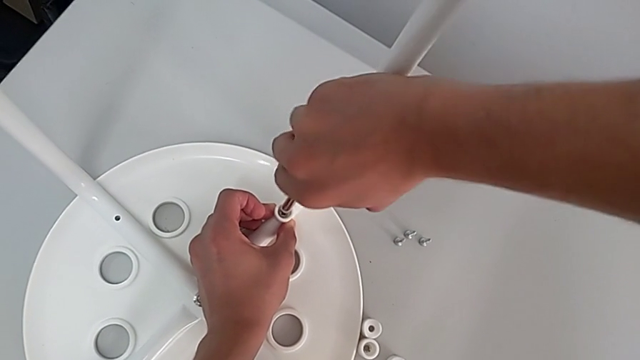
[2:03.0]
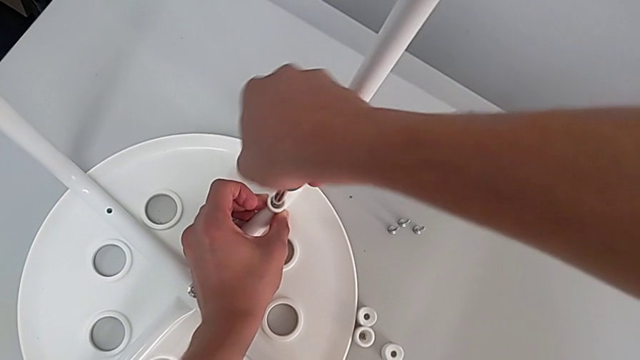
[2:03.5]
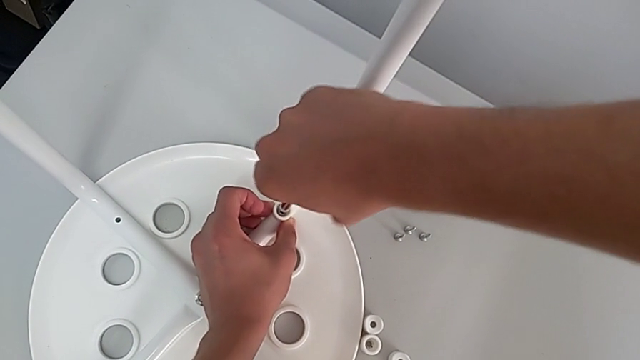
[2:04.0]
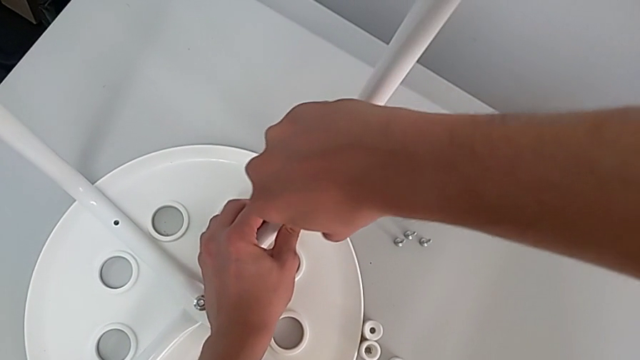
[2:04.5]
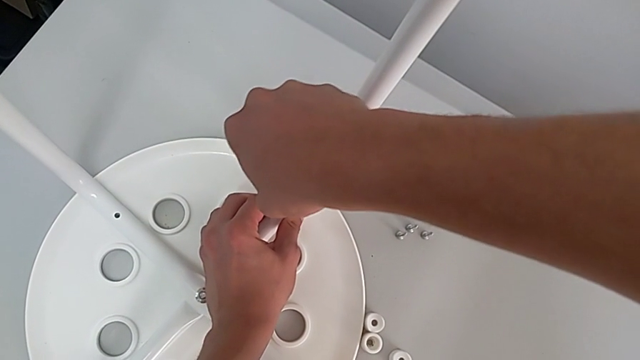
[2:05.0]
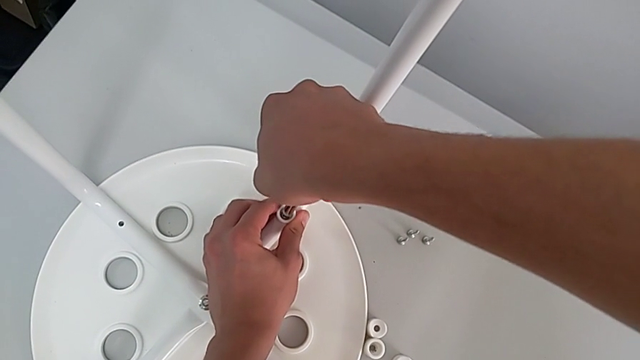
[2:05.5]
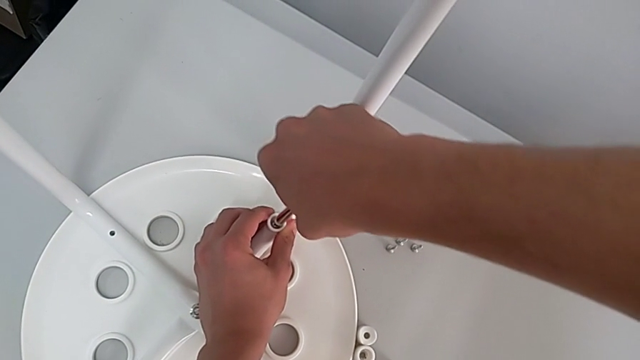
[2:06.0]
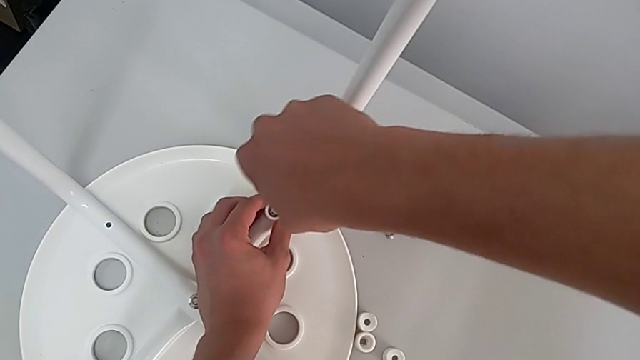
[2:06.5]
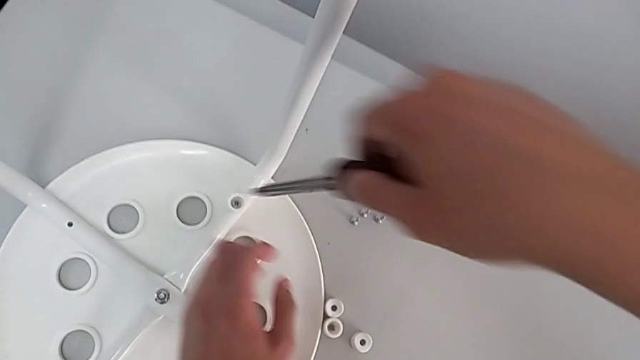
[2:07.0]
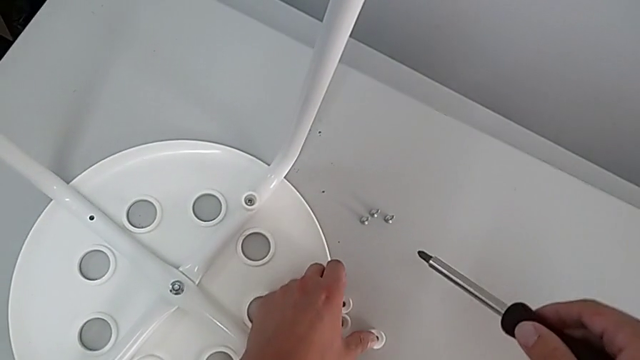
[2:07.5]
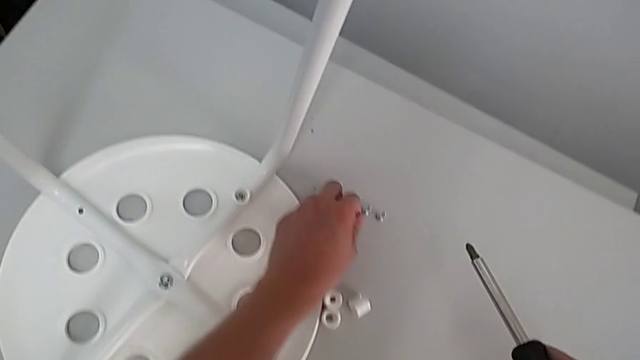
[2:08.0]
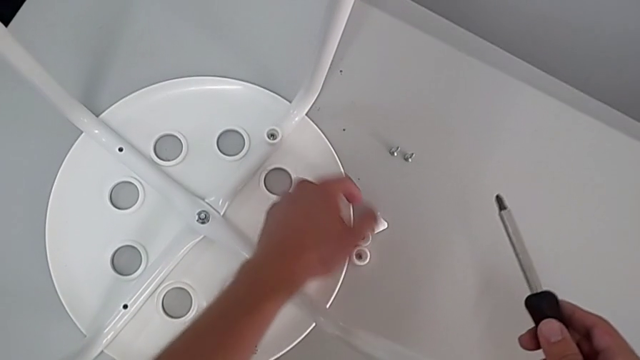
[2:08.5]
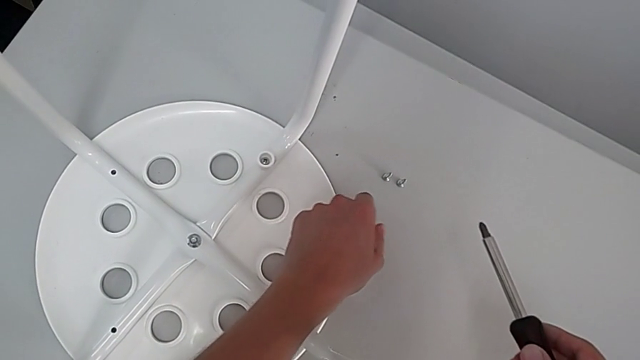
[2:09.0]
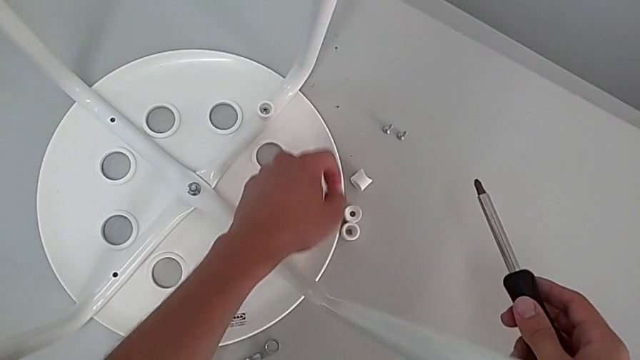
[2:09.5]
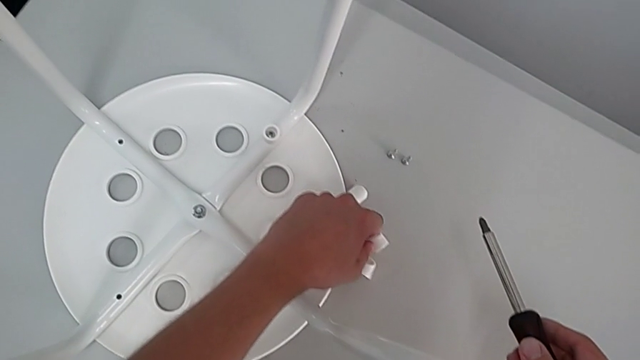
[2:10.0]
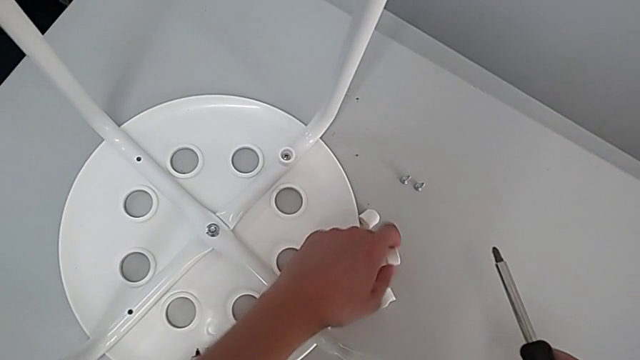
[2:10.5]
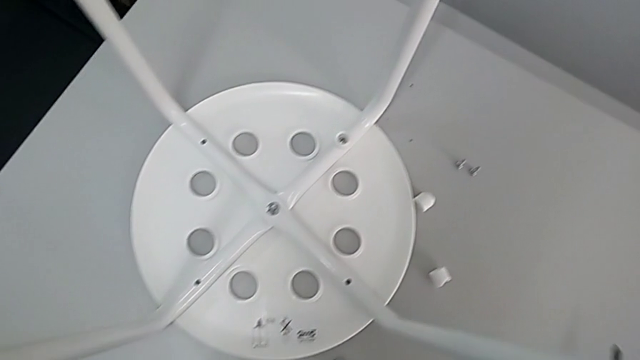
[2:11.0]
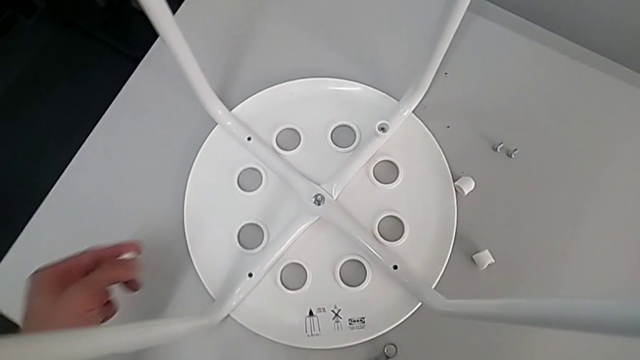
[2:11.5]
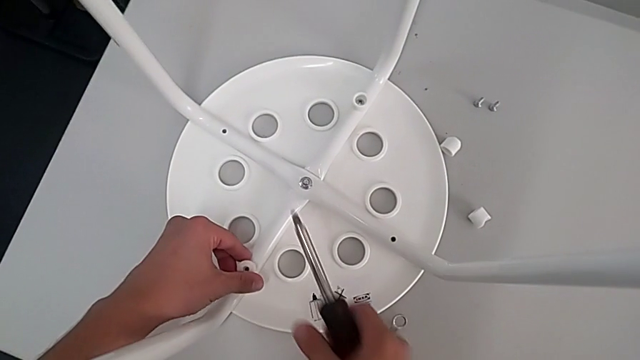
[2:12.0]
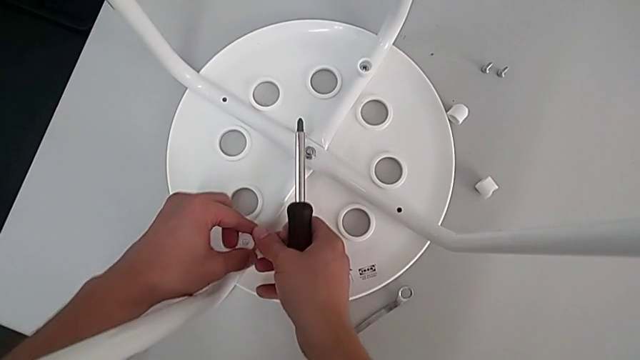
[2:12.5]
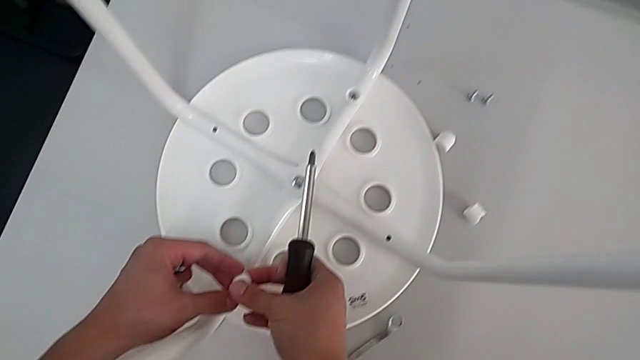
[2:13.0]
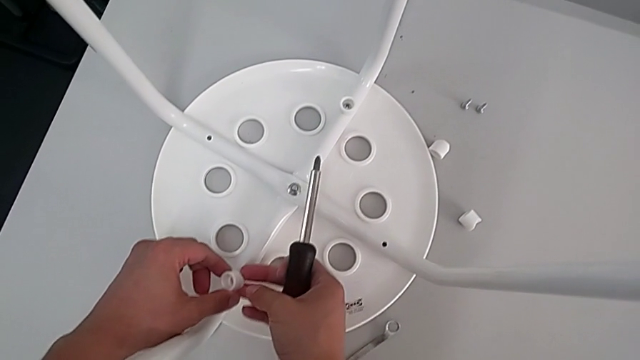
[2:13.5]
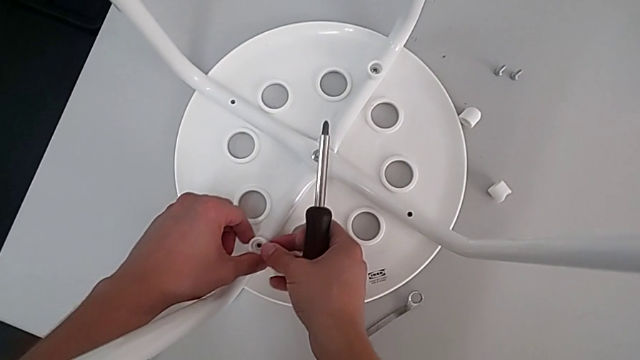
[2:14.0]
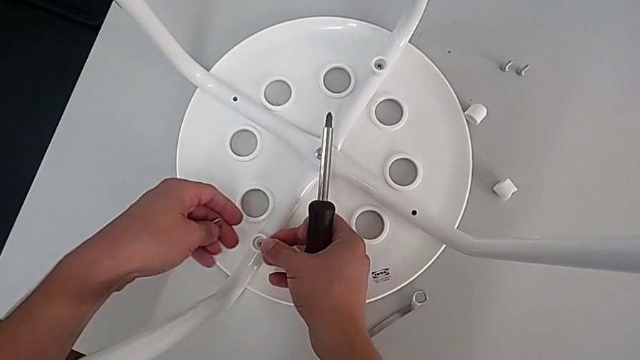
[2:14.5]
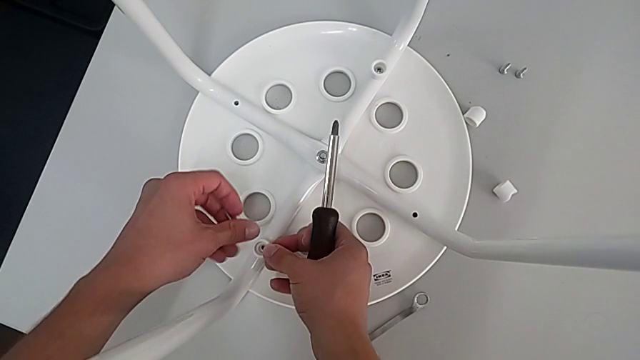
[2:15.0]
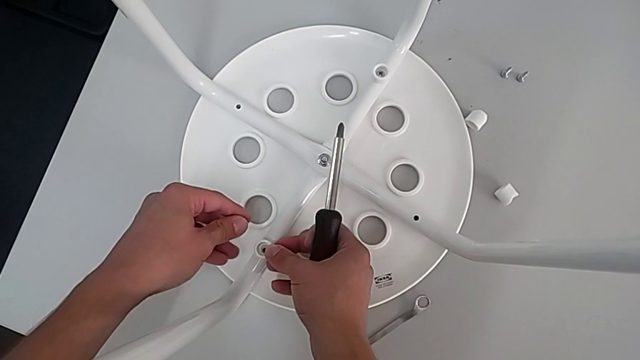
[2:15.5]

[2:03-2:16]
The camera wearer is assembling the leg into the seat. They keep screwing the screw, withdraw the screwdriver, grab the washer, grab the screw, wrongly place the washer on the wrong side, rotate the washer, place the washer and rotate the screw.

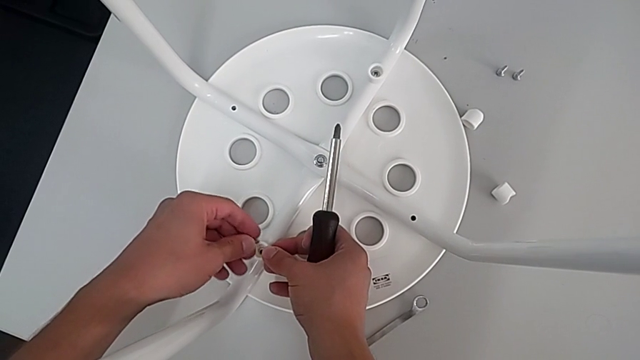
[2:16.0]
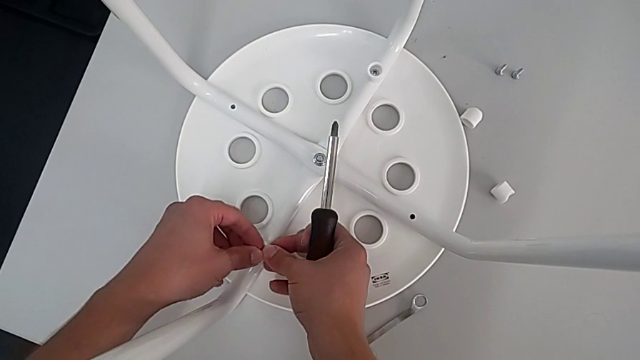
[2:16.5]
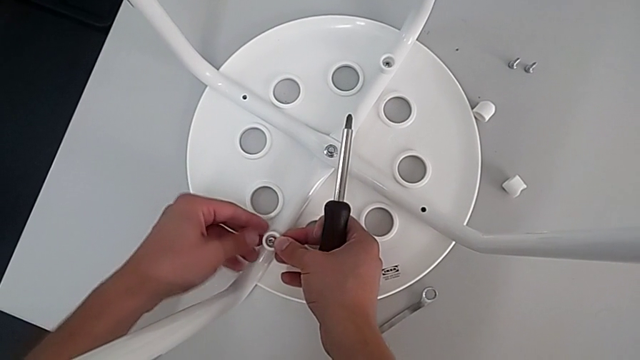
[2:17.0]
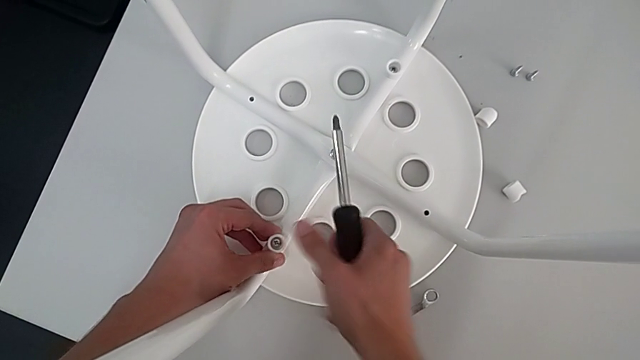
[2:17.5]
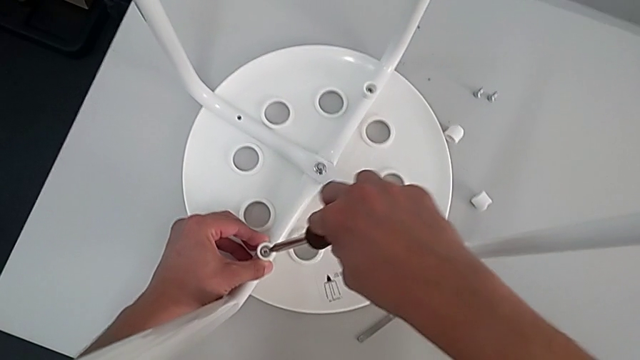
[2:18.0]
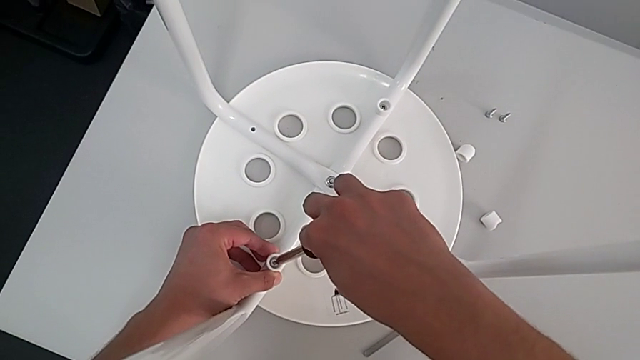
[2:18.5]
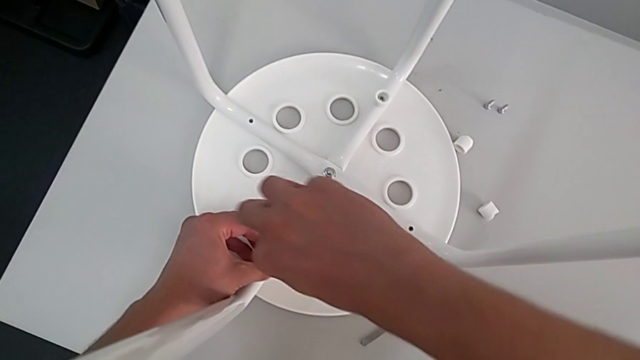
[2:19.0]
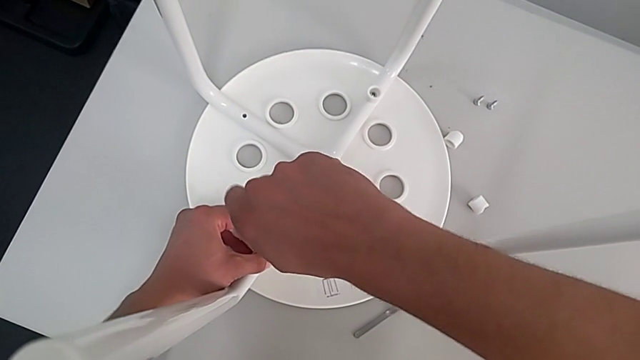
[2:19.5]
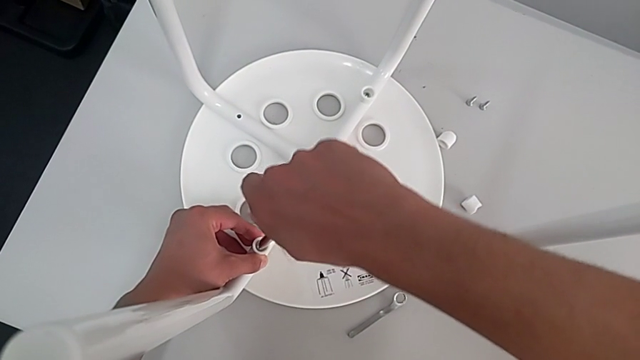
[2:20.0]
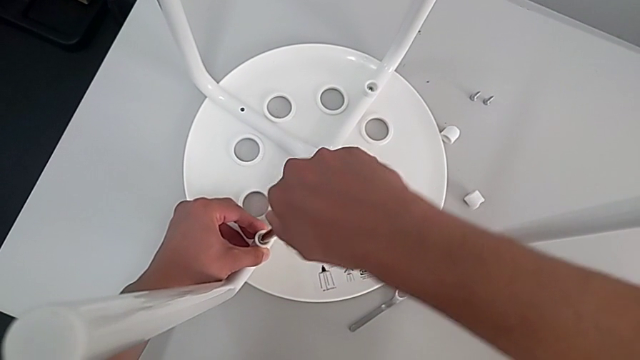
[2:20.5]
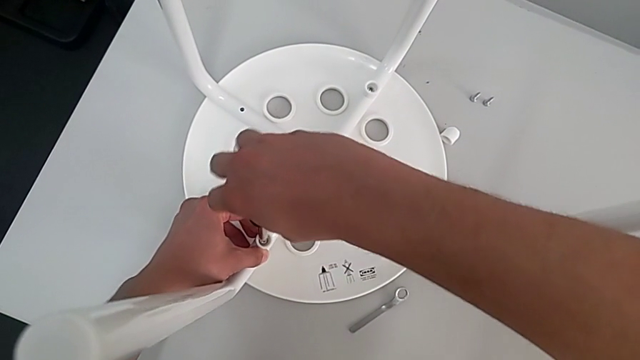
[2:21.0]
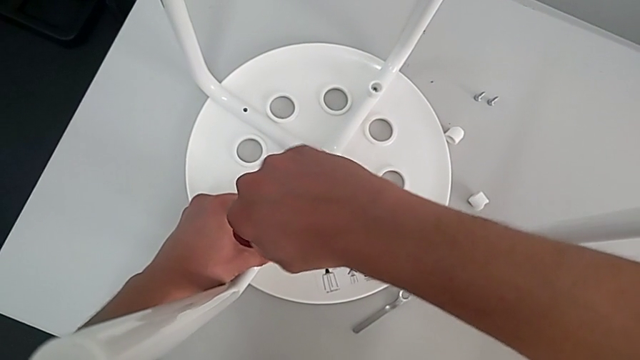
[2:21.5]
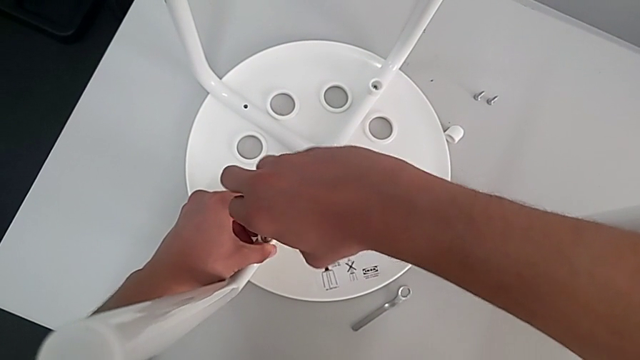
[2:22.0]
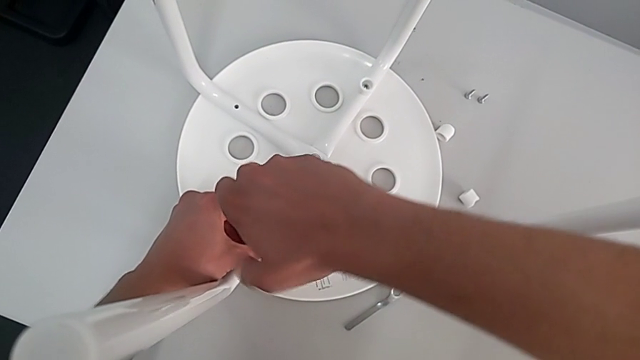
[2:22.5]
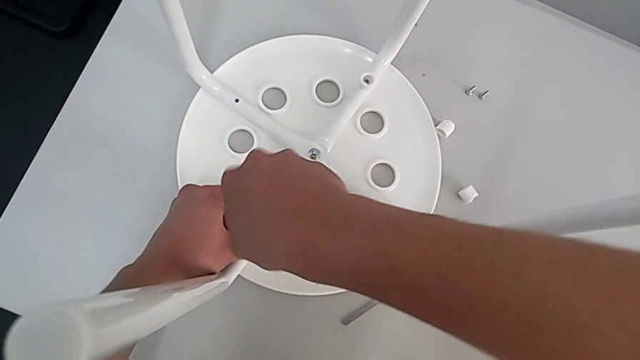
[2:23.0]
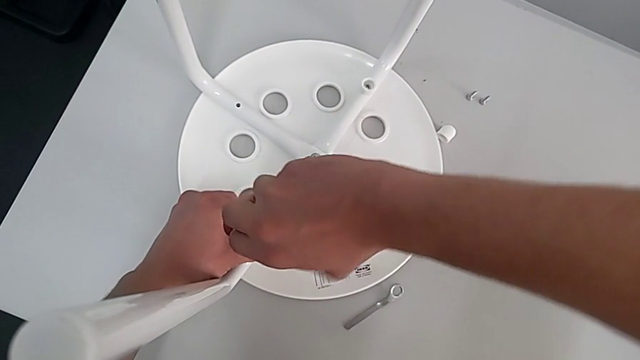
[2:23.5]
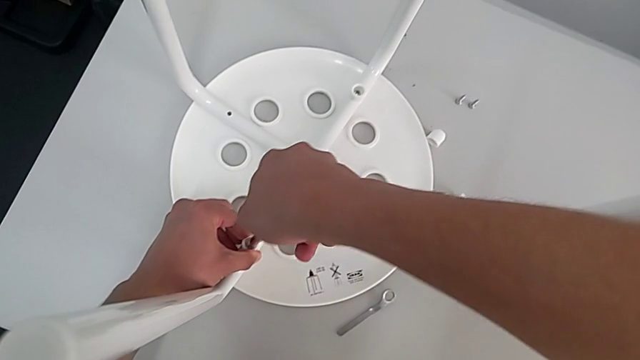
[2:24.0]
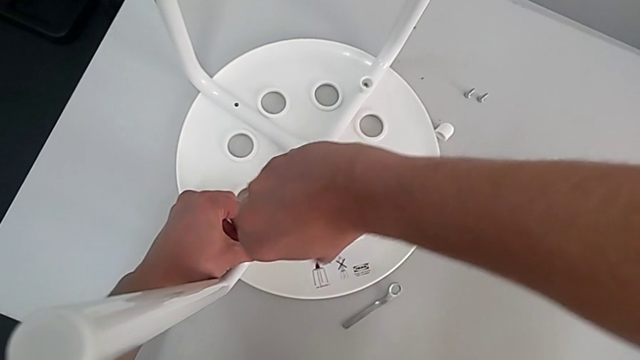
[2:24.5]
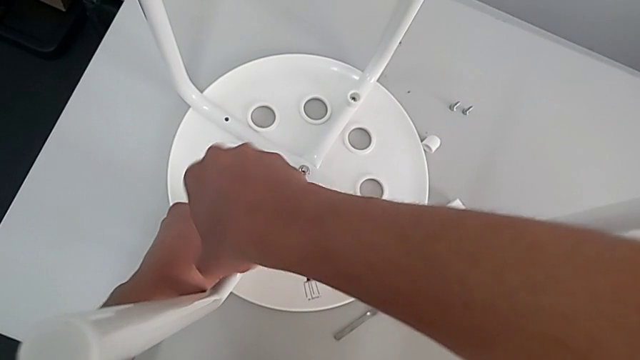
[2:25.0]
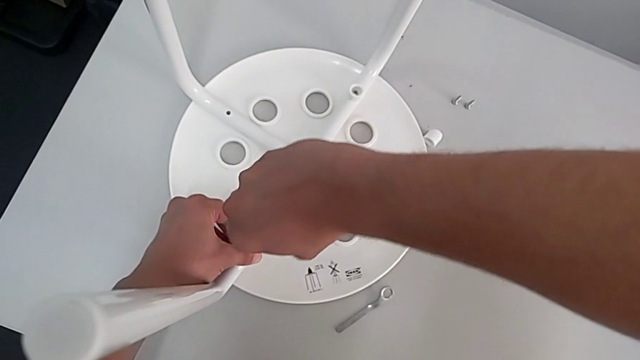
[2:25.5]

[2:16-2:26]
The camera wearer is assembling the leg into the seat. They insert the screw, insert the screwdriver and begin to screw the second screw.
